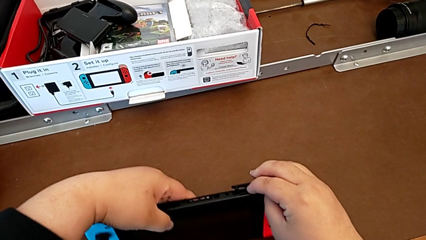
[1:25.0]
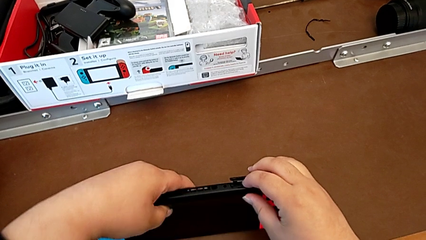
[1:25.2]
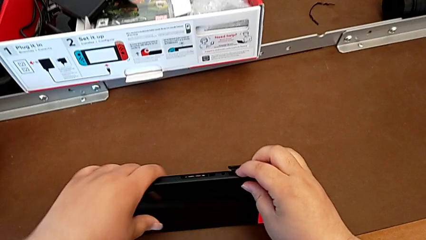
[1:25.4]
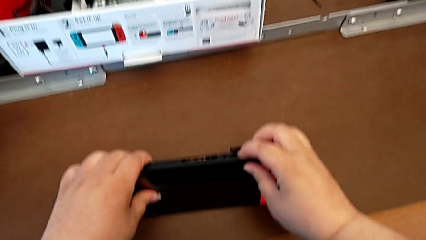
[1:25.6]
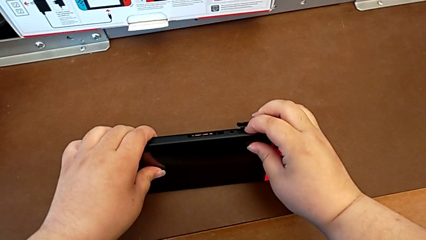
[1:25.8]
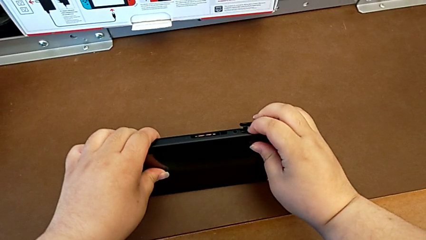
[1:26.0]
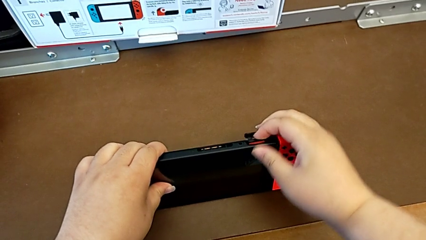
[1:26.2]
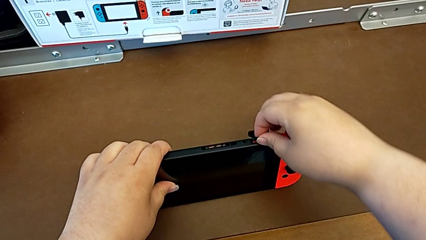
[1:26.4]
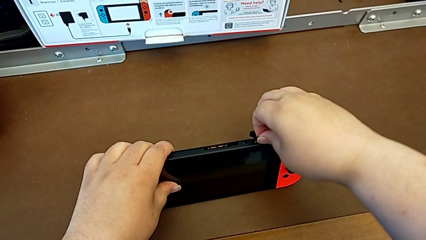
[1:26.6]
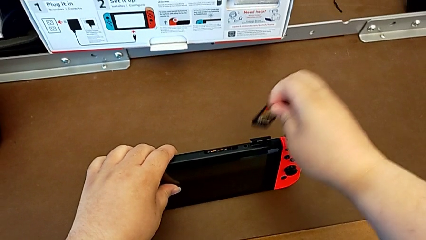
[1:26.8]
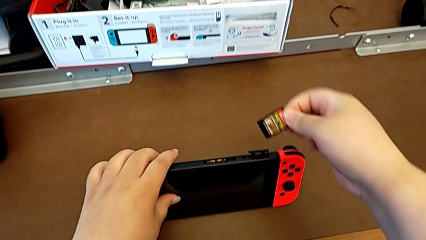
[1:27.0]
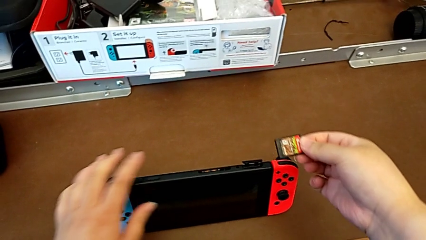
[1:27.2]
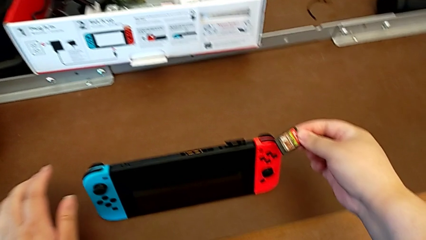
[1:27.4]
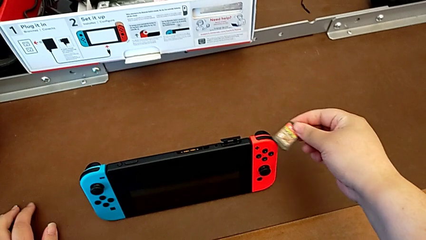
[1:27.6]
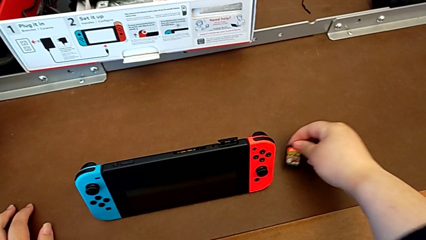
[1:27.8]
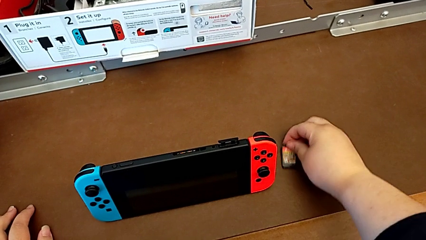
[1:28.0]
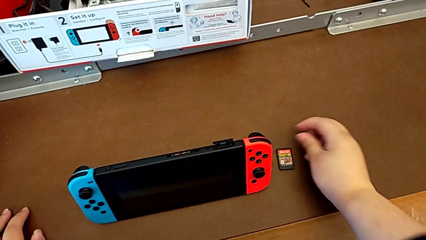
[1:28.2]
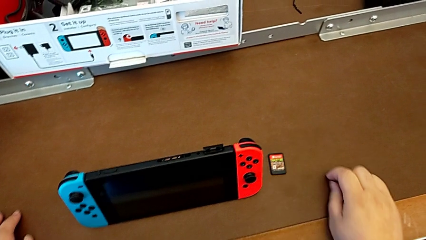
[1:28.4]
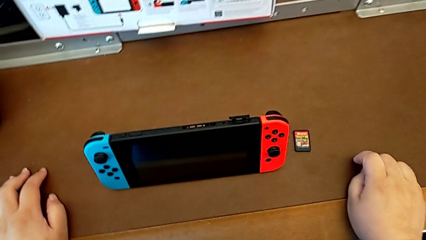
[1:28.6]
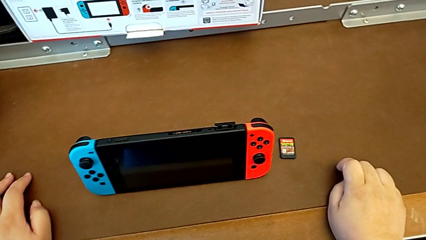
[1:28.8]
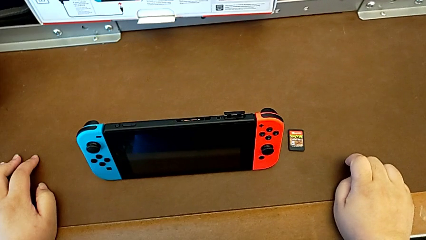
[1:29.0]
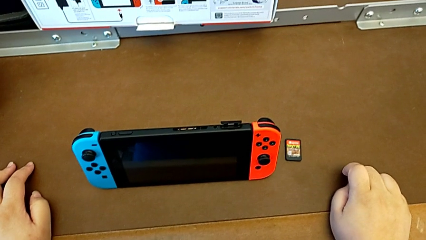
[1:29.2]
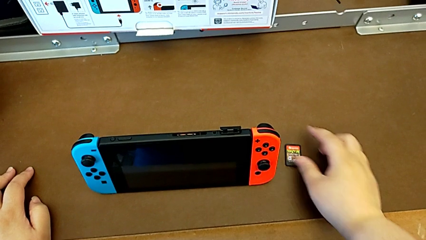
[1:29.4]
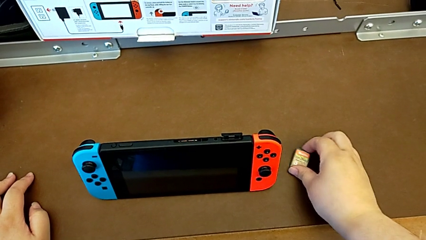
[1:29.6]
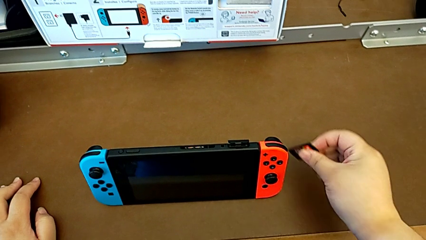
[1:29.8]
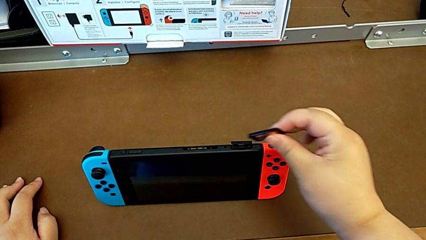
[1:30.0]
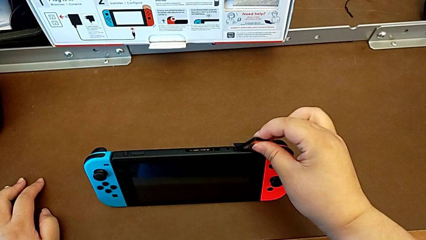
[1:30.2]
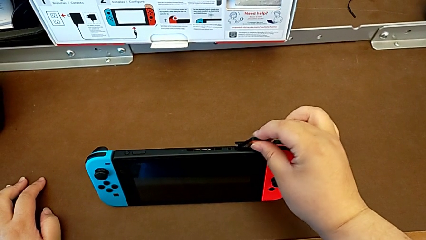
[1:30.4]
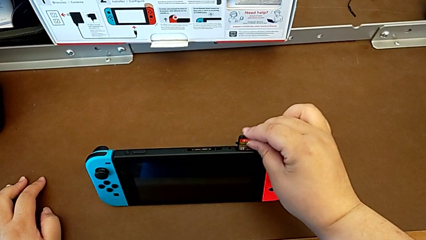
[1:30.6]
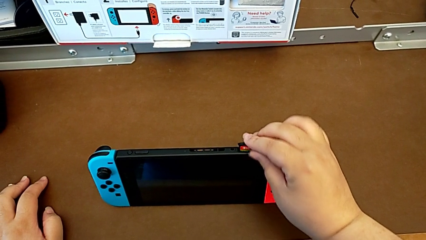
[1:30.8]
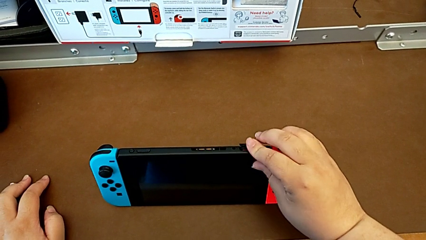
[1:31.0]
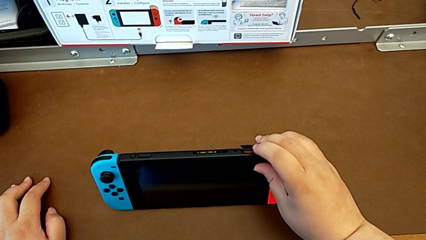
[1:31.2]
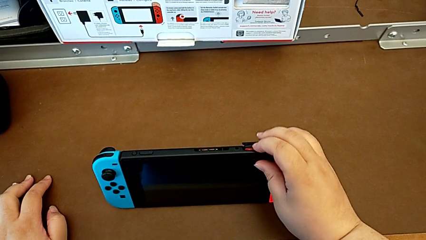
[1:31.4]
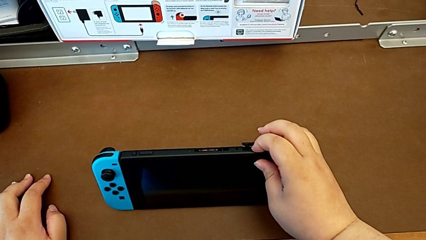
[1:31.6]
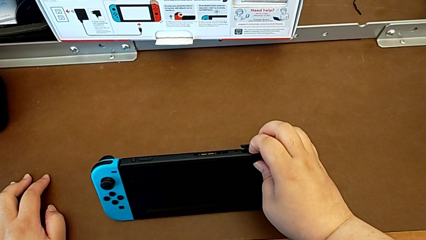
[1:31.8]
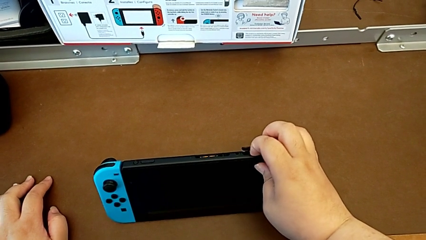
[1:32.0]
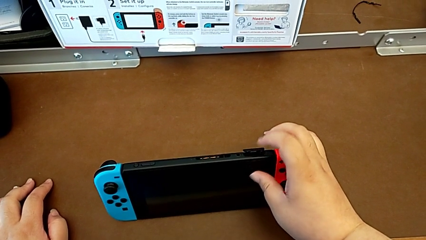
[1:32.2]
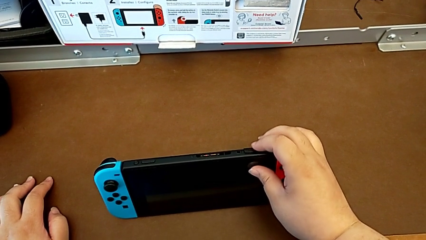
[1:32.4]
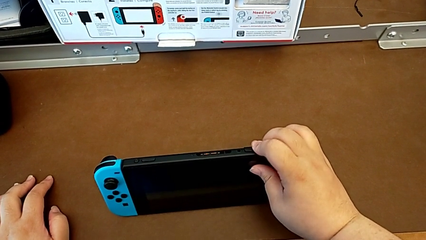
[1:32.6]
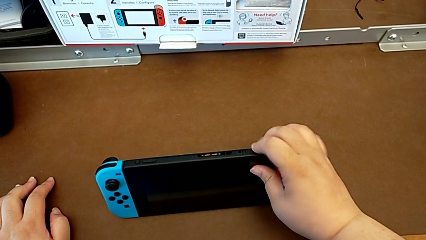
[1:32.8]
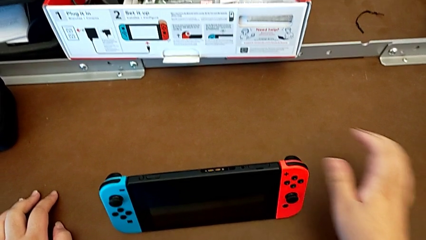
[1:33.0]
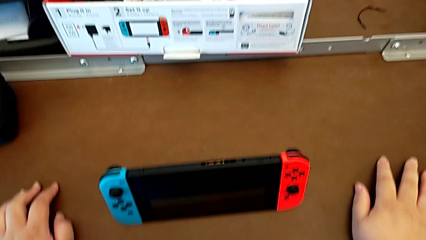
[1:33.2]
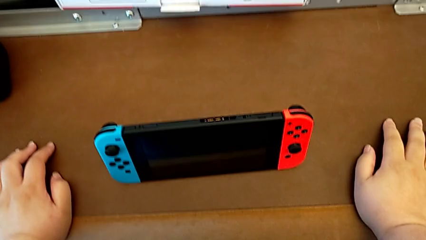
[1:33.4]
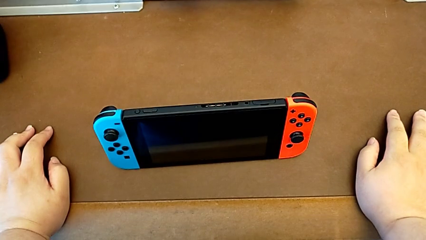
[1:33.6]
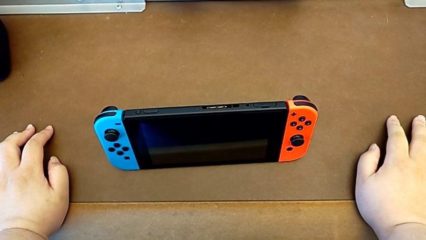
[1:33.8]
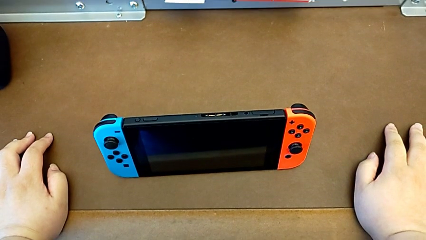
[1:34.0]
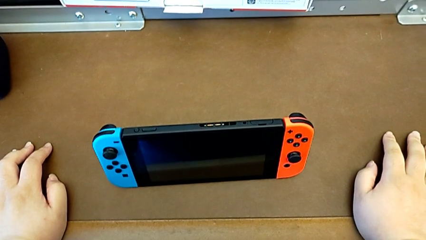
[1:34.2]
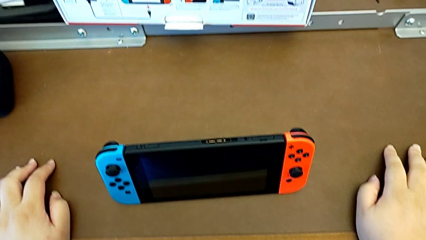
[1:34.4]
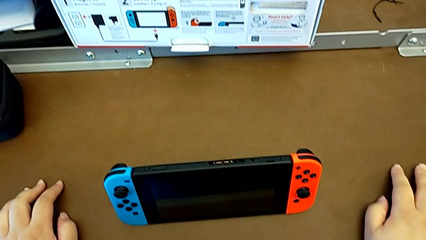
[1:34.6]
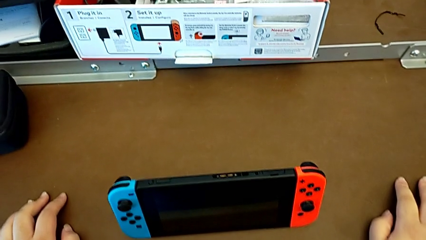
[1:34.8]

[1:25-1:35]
The camera wearer is changing a game card for the Nintendo Switch. They pull the game card, place it, insert it and close the game slot.

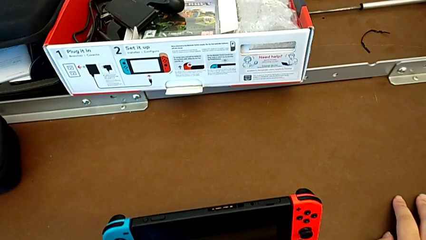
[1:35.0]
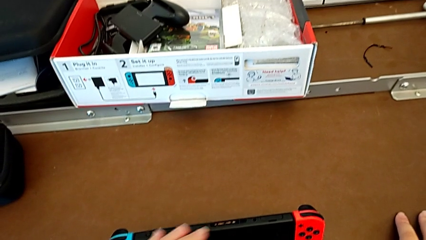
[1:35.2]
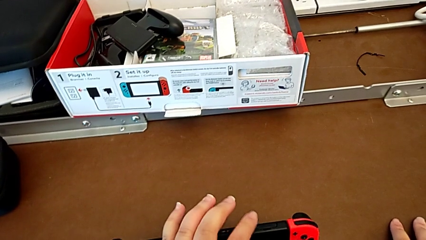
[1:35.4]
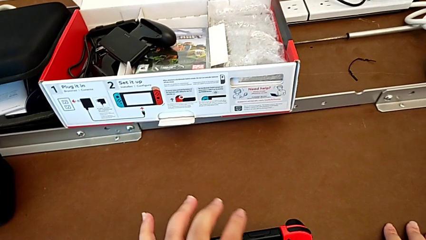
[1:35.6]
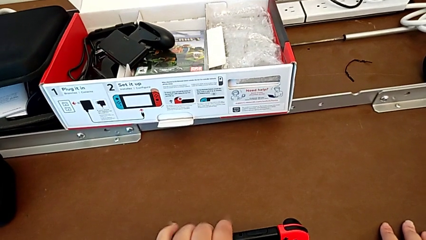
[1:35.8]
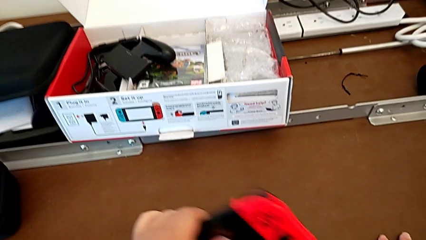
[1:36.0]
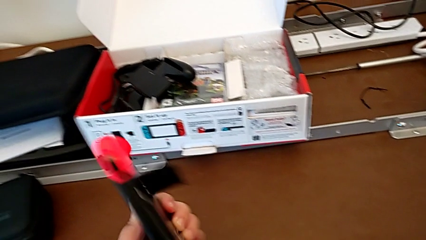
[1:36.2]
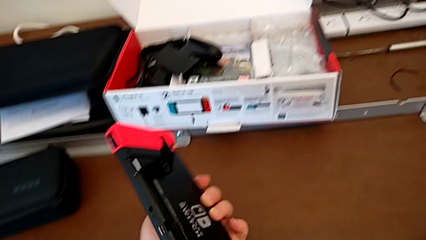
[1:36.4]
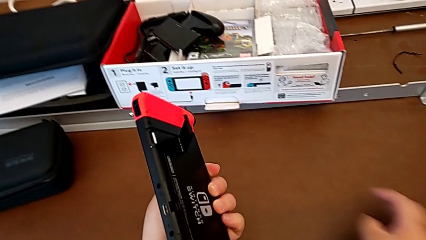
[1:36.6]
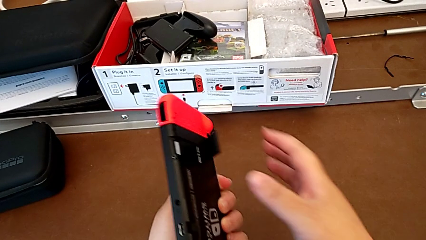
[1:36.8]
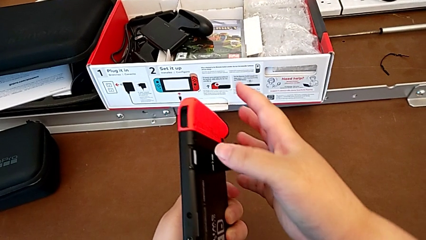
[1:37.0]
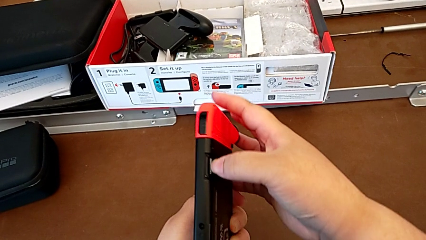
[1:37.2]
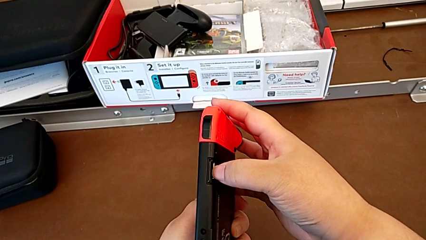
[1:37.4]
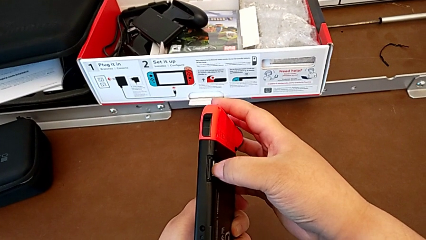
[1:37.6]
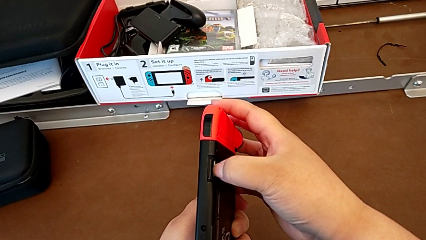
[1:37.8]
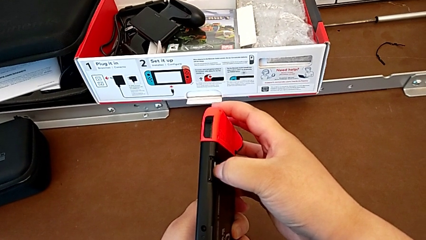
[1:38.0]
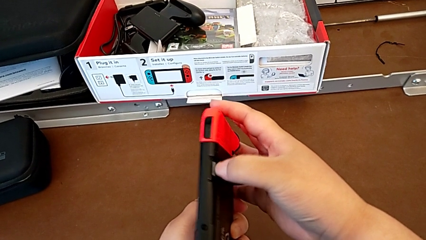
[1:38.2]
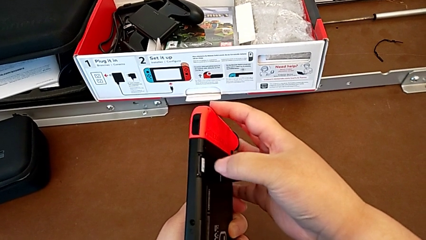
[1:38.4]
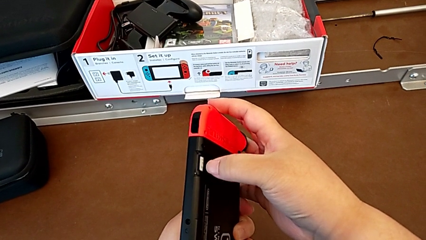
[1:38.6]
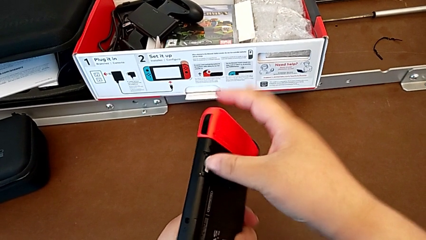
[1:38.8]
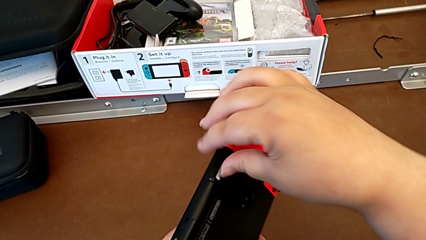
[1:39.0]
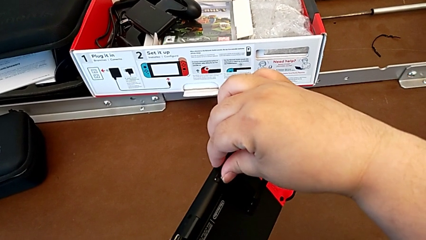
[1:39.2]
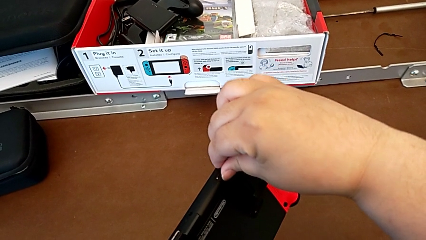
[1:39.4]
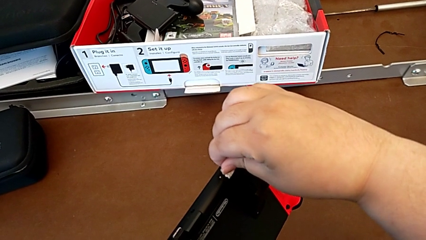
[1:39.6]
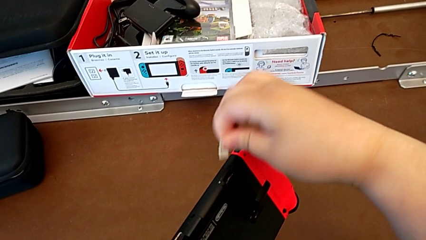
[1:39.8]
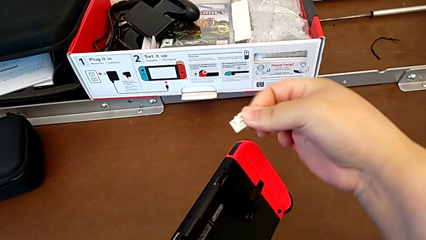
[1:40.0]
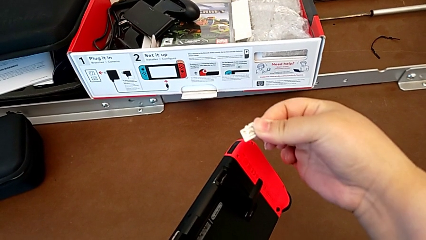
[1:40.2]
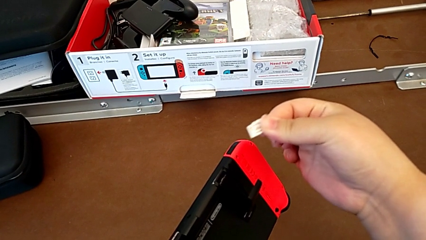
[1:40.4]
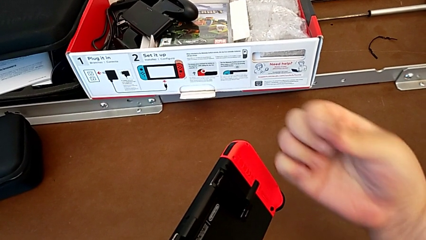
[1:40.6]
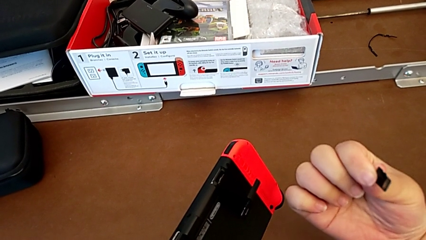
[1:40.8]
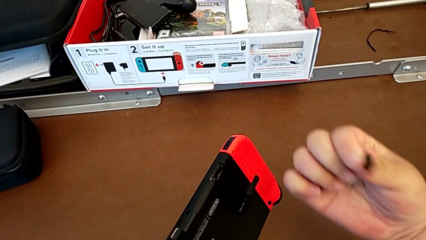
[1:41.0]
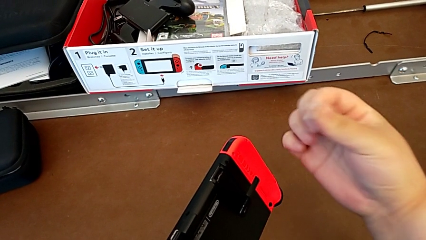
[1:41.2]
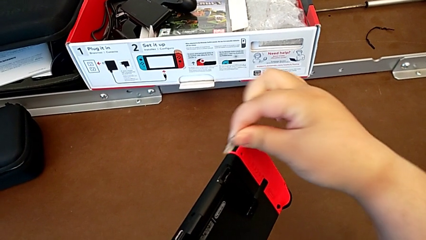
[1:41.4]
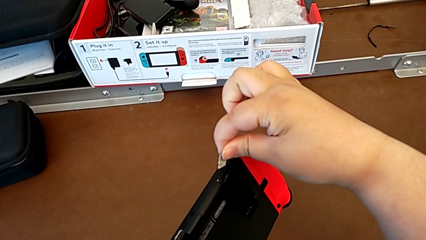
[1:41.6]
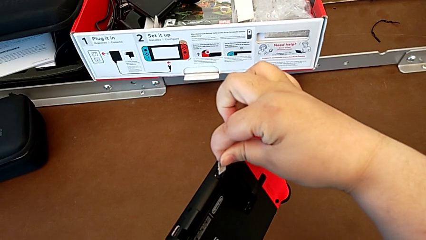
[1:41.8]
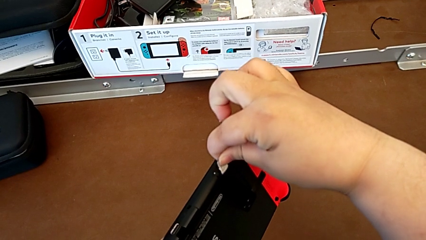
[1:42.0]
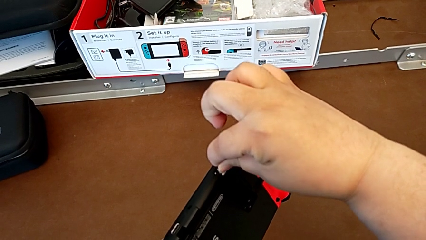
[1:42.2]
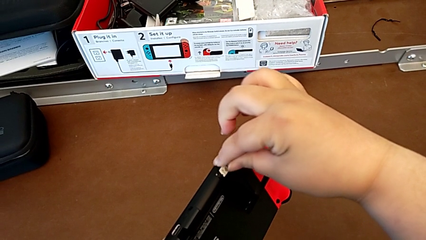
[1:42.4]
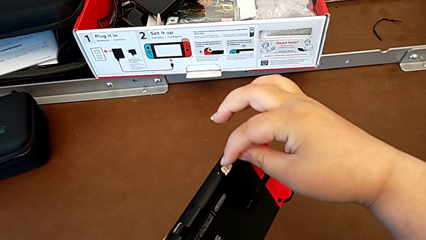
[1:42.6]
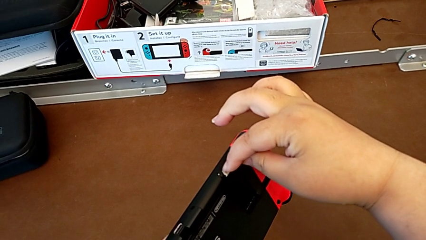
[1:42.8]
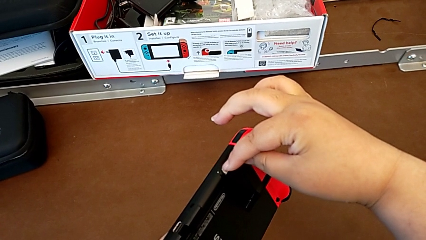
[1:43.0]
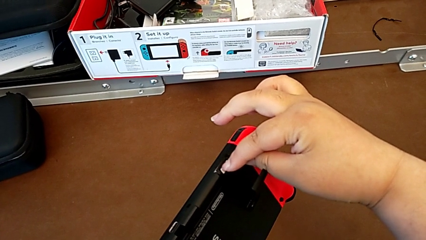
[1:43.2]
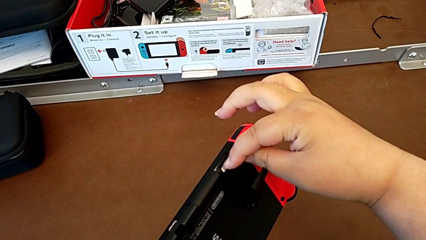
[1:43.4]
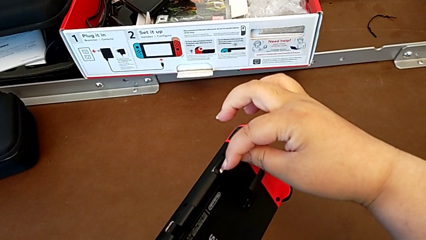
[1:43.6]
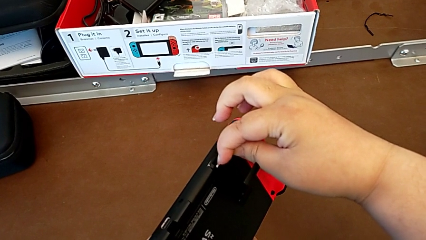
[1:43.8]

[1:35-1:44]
The camera wearer is changing the SD card in the Nintendo Switch. They grab the Nintendo Switch, push the SD card, grab it and insert it.
